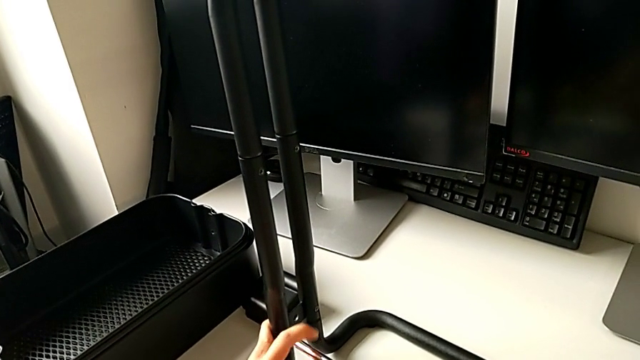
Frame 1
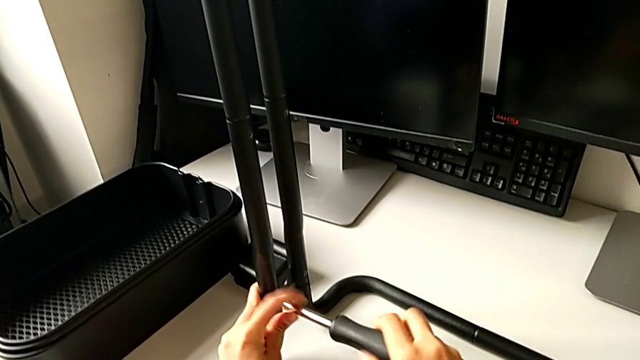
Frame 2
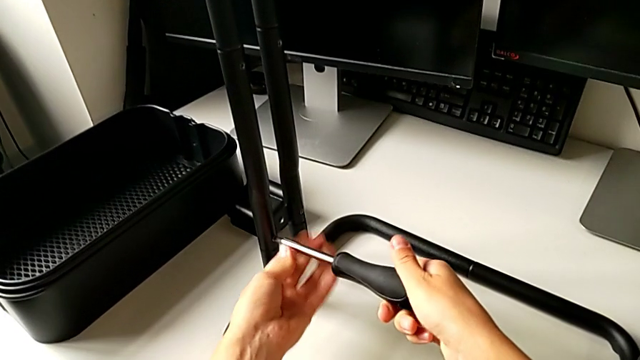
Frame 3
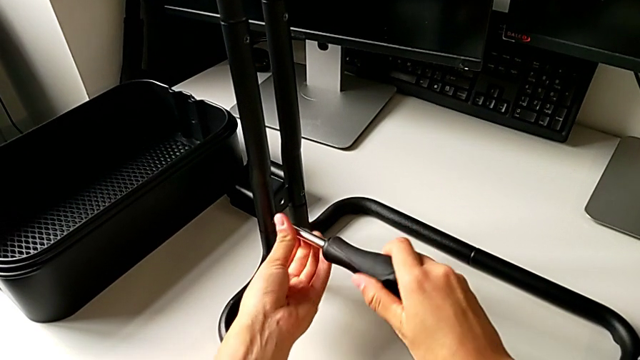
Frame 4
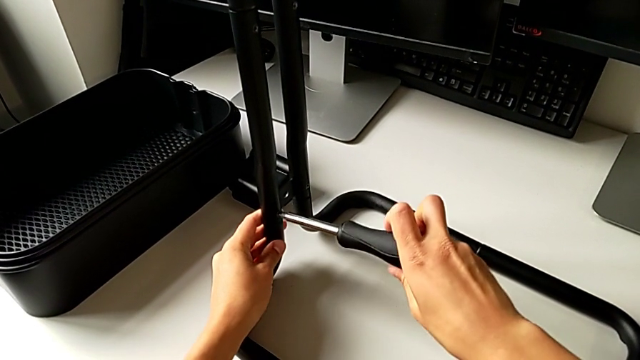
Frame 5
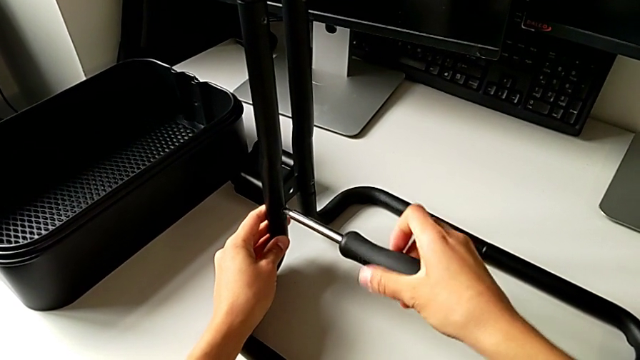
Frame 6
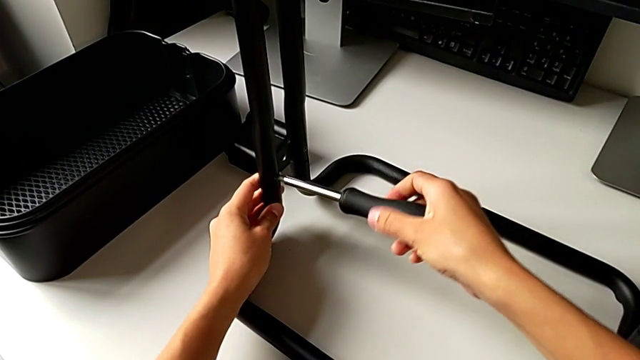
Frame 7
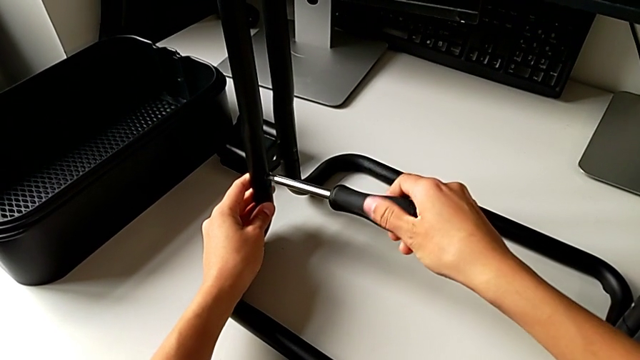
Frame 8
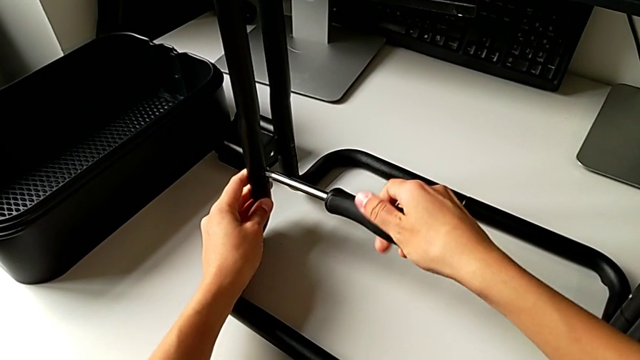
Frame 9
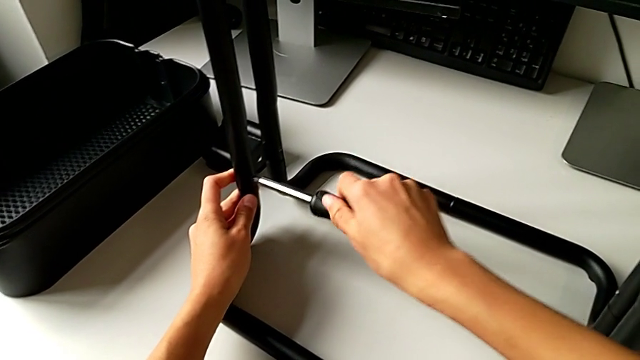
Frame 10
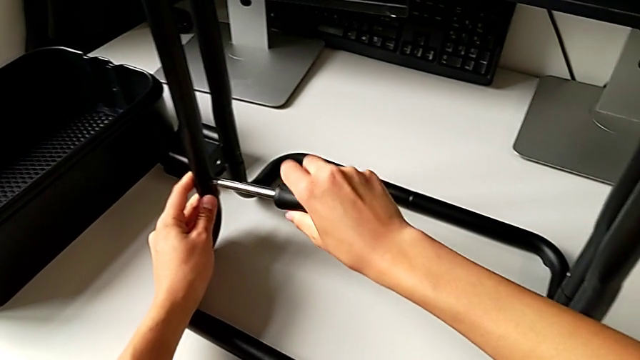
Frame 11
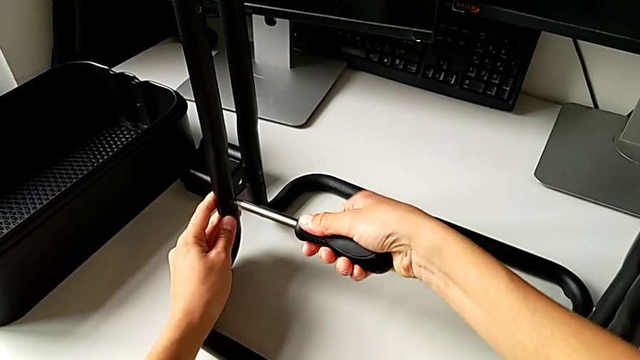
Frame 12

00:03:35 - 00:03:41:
The camera wearer is assembling the side bar into the base frame. They keep screwing the second screw.

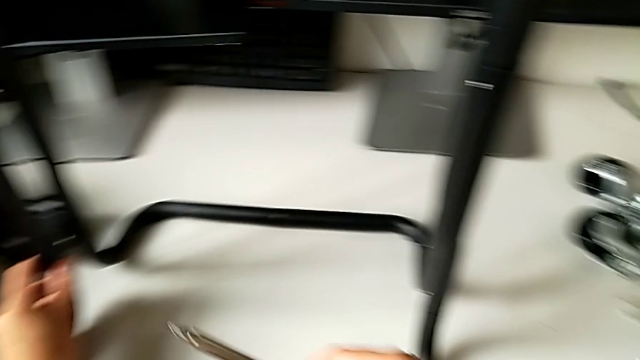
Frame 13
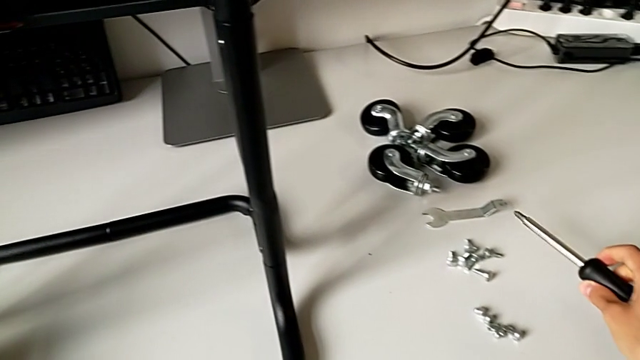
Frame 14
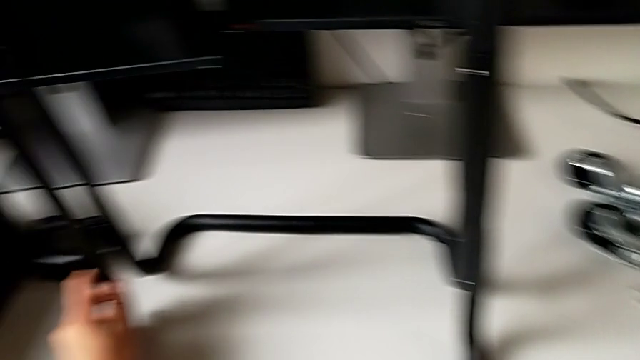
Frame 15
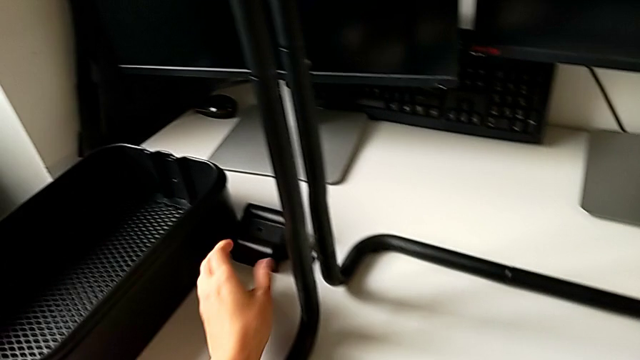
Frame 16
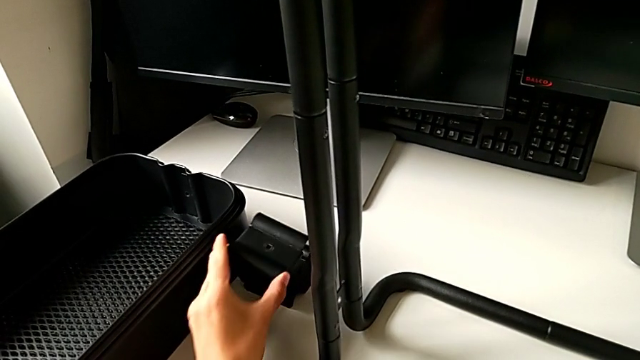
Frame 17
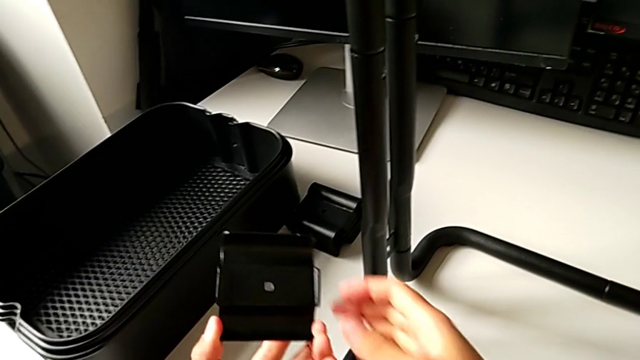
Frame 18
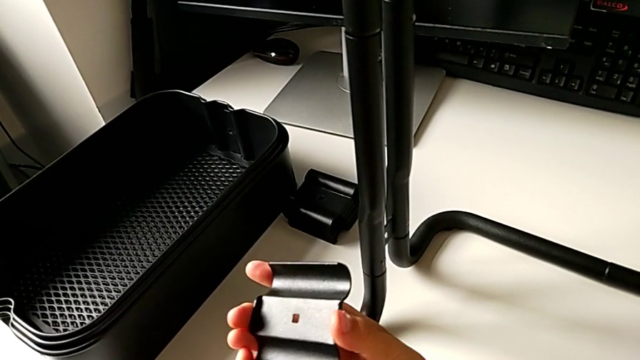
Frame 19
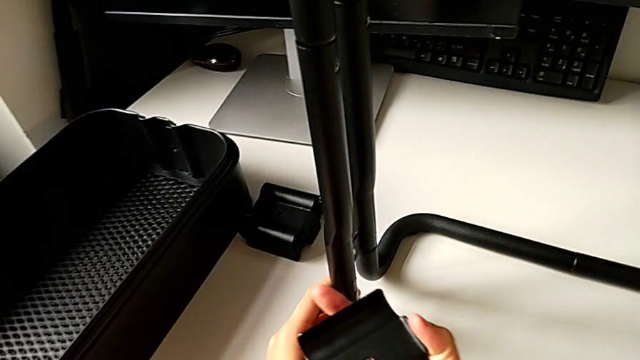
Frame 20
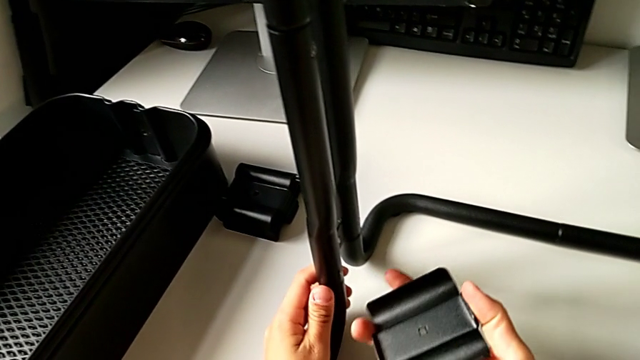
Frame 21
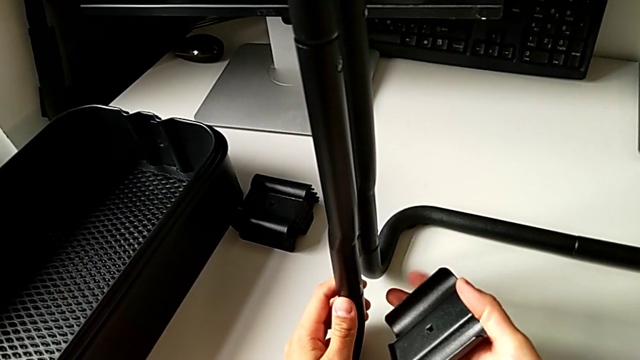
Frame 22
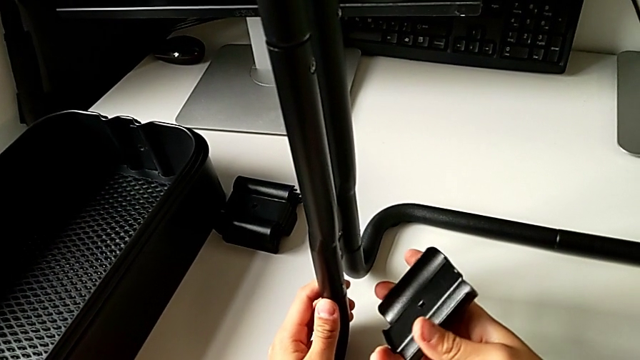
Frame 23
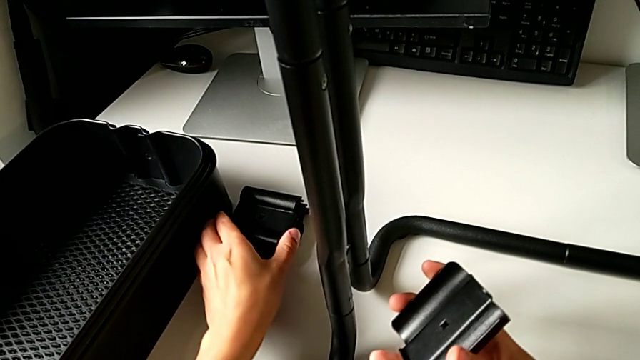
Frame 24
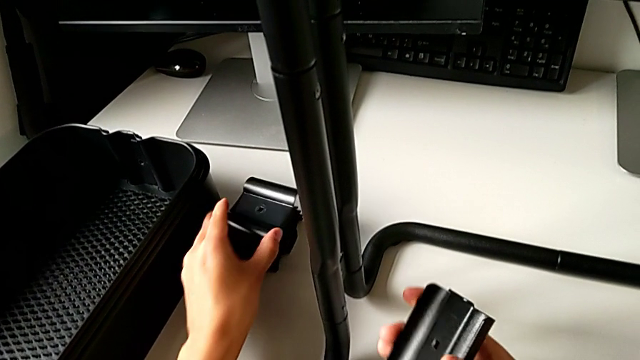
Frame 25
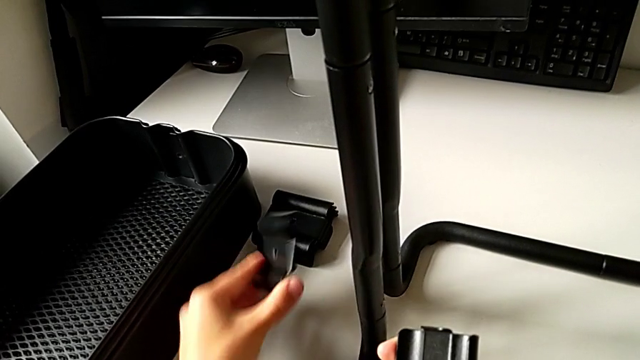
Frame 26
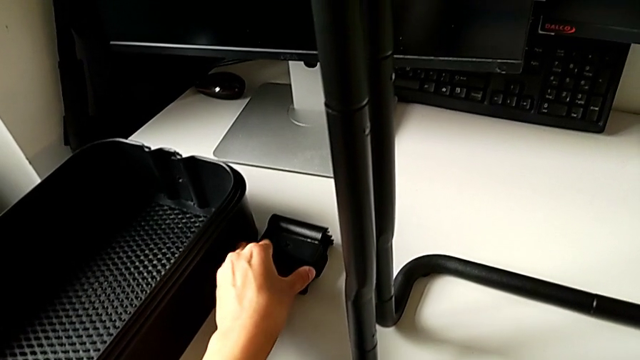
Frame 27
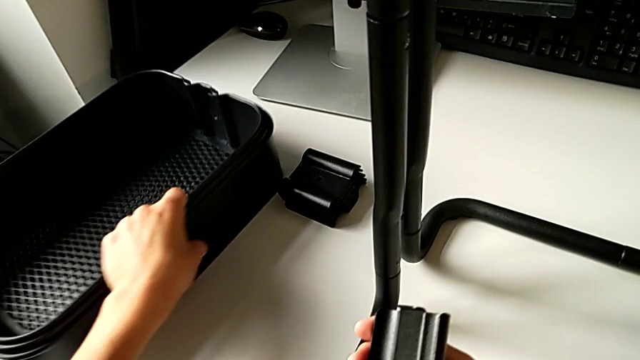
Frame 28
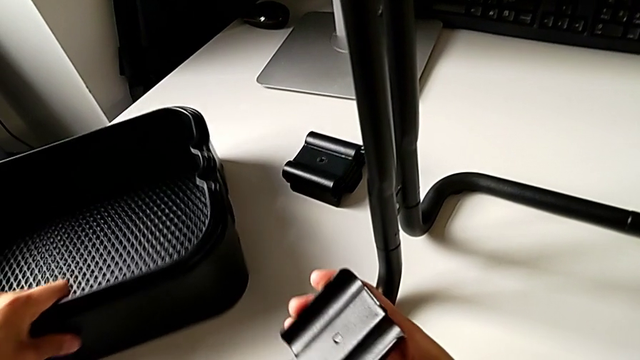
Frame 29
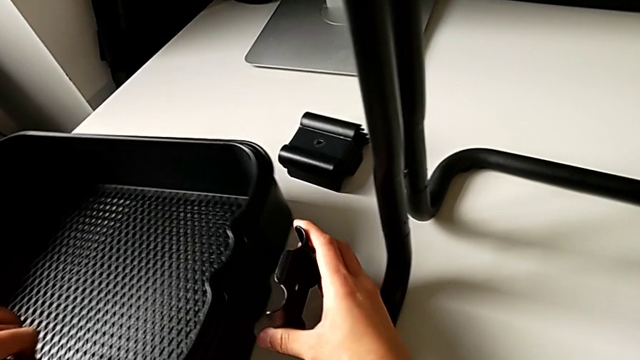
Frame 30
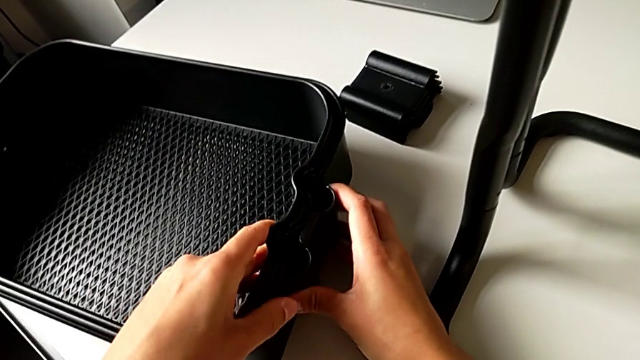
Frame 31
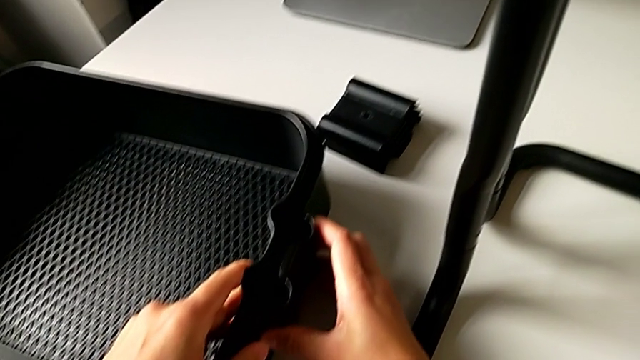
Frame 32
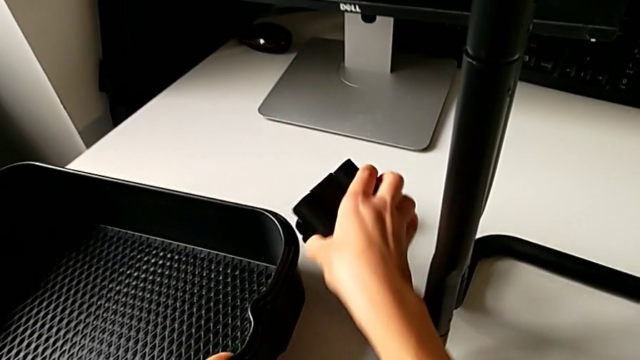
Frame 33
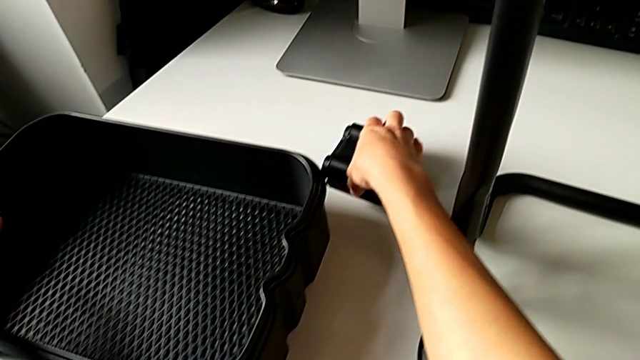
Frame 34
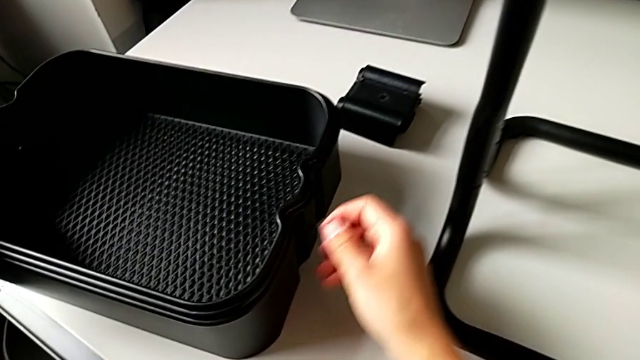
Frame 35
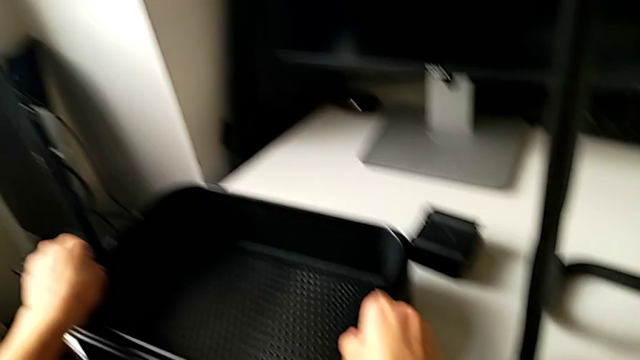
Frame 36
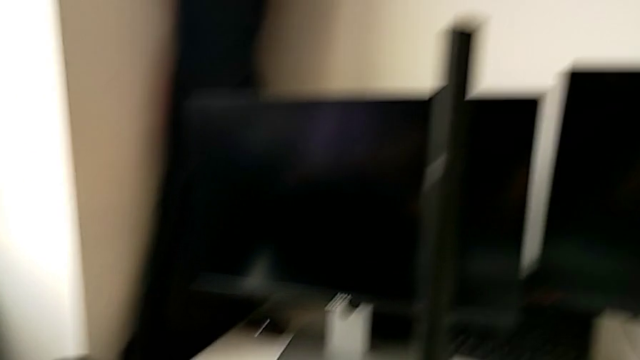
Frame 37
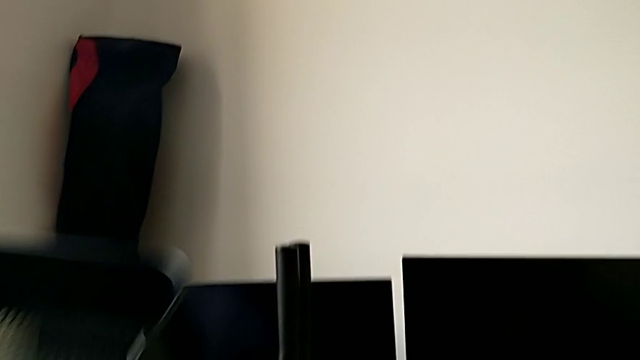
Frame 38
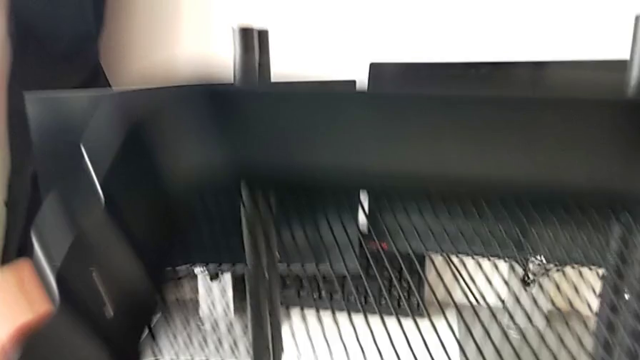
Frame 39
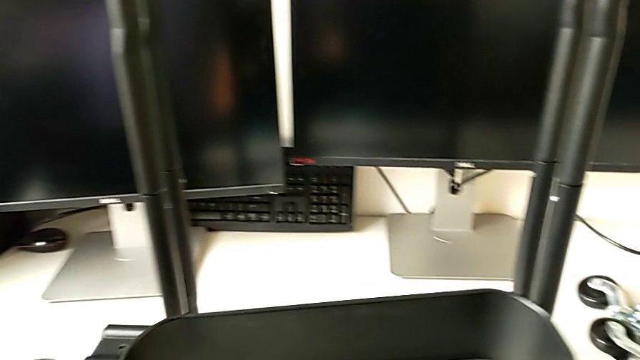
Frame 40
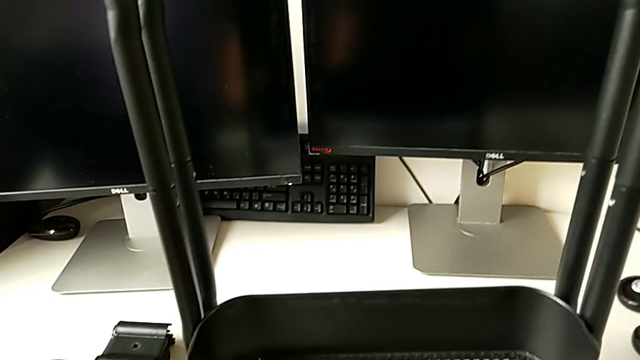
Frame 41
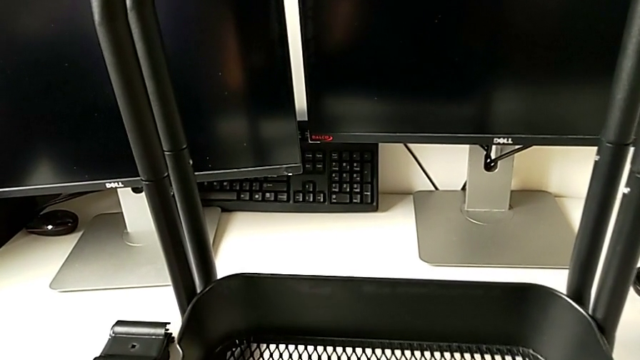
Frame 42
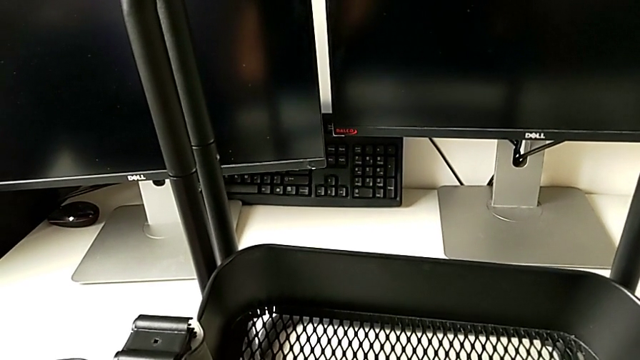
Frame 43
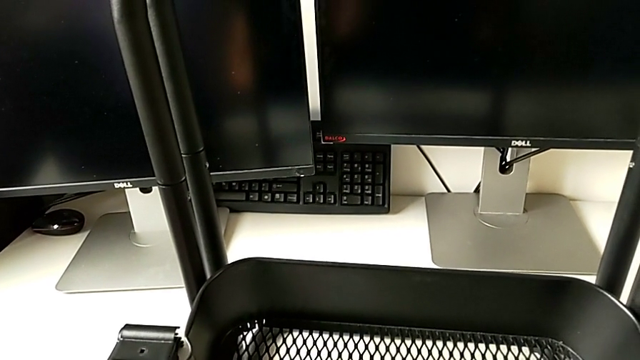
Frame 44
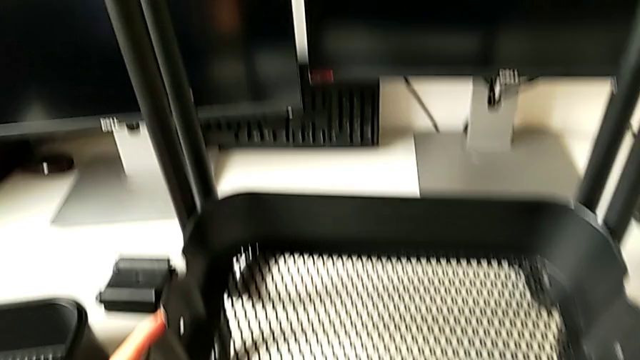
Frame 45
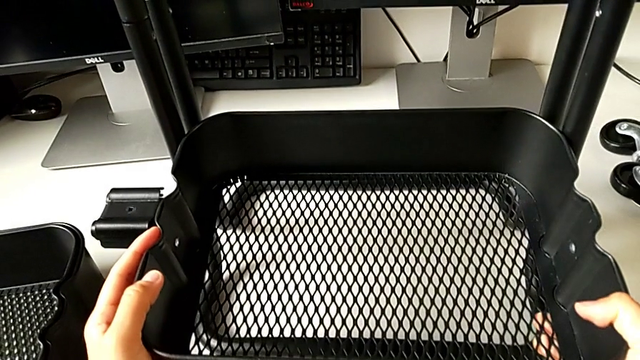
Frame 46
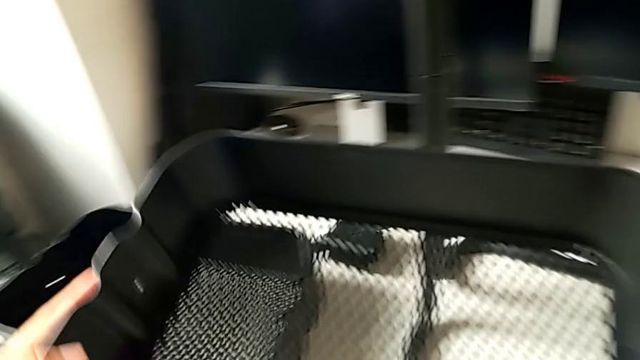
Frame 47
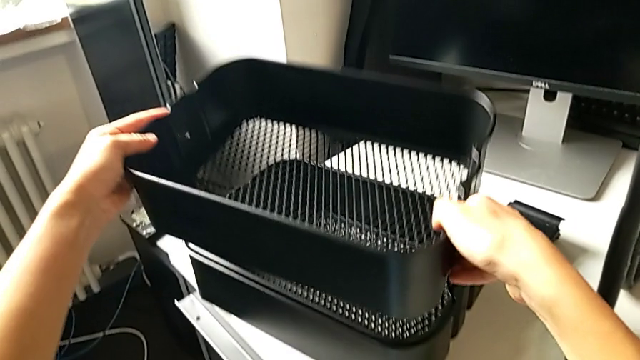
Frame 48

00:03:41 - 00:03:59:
The camera wearer is assembling the bottom tray. They wrongly grab the bottom grid tray.
